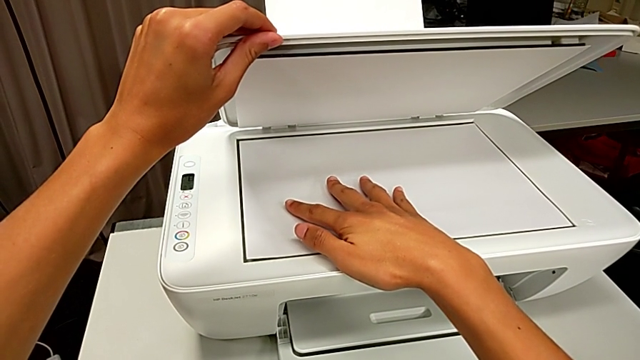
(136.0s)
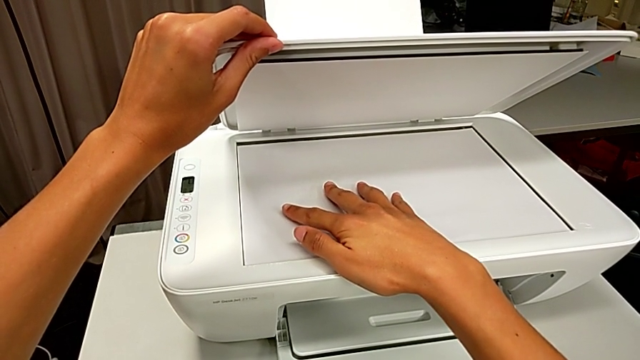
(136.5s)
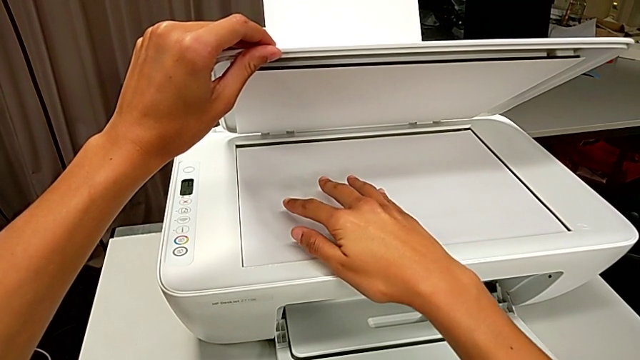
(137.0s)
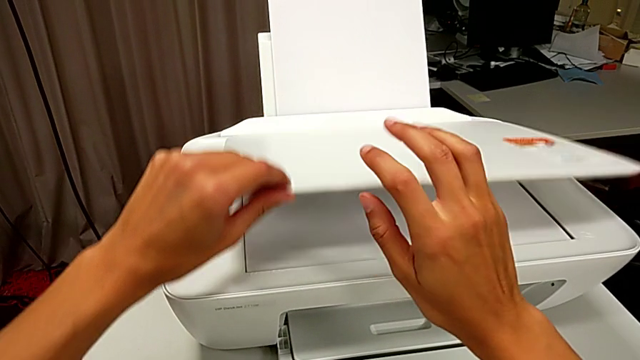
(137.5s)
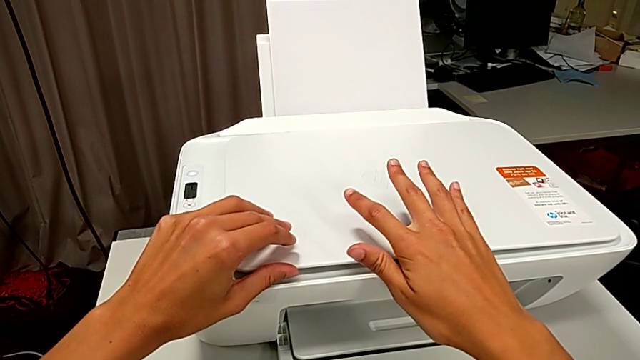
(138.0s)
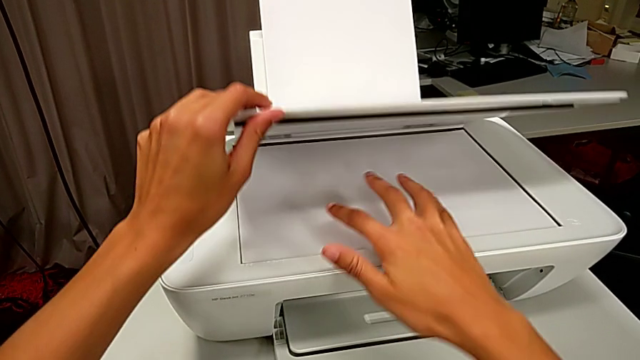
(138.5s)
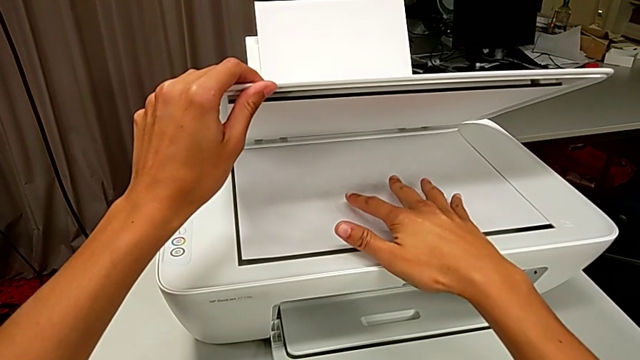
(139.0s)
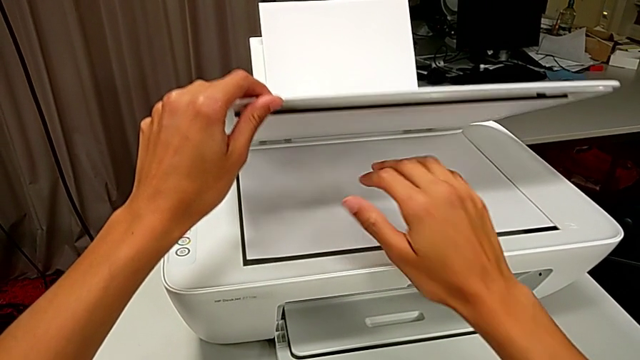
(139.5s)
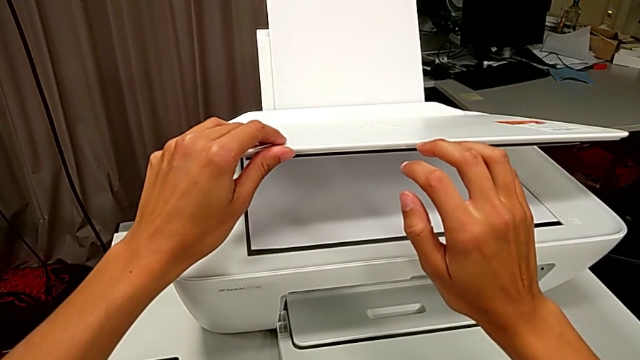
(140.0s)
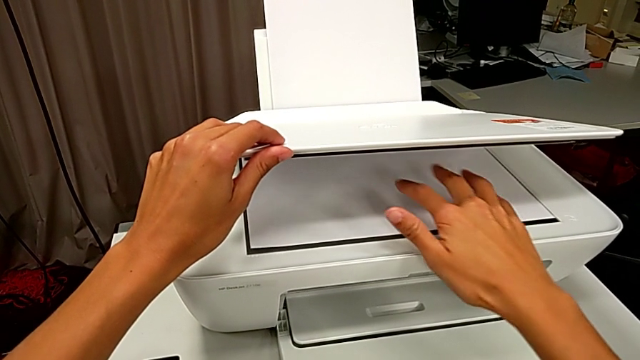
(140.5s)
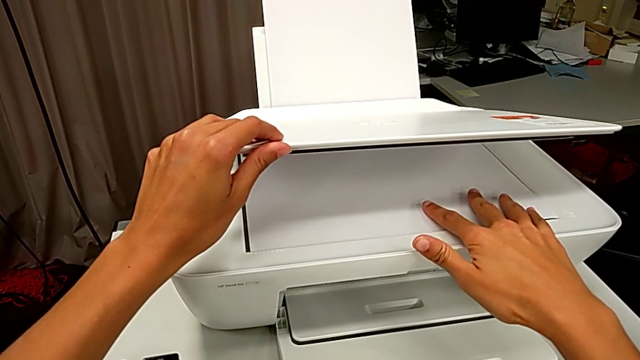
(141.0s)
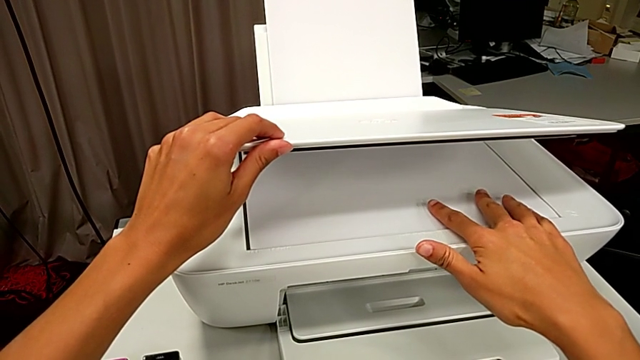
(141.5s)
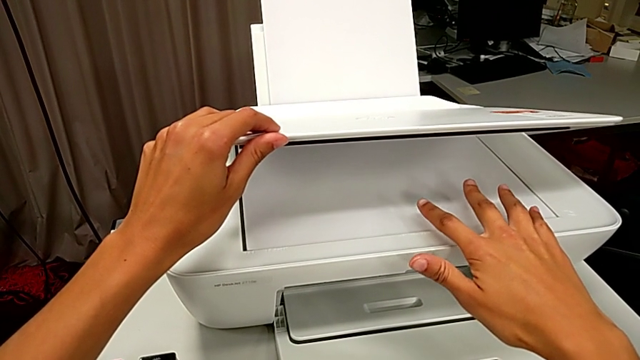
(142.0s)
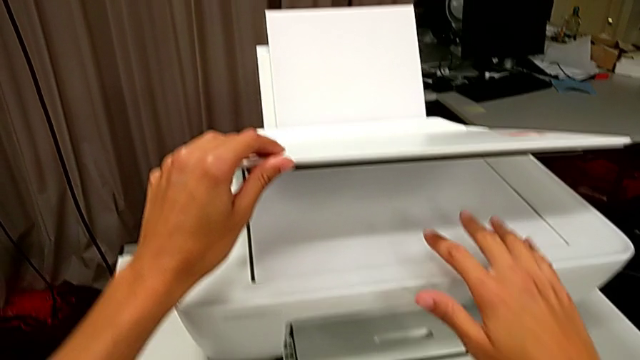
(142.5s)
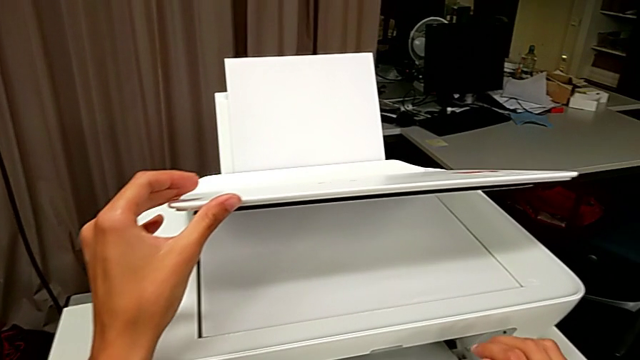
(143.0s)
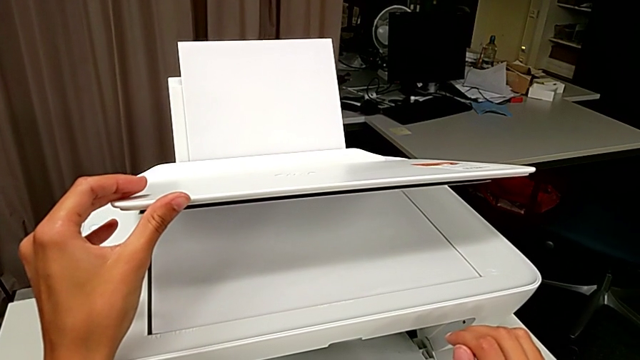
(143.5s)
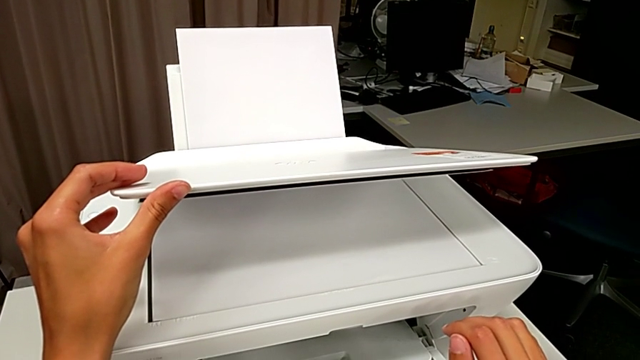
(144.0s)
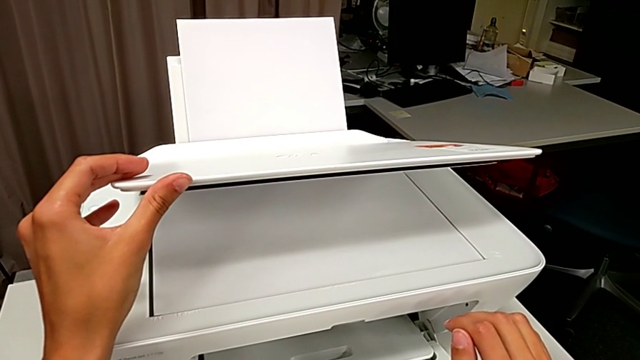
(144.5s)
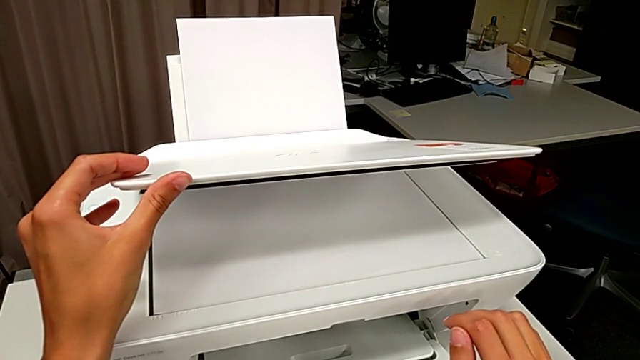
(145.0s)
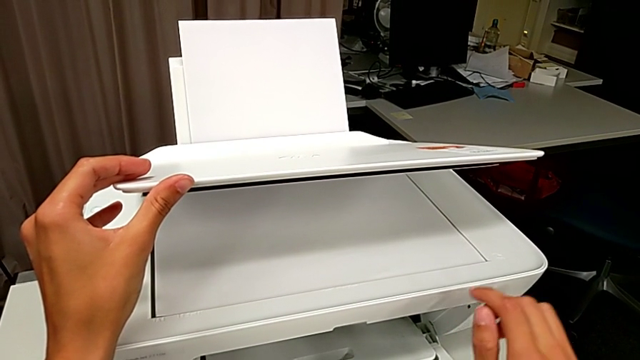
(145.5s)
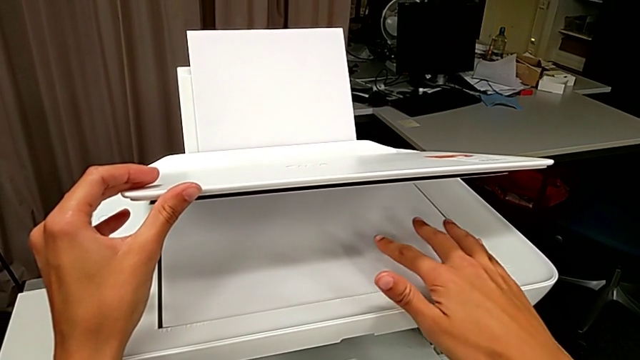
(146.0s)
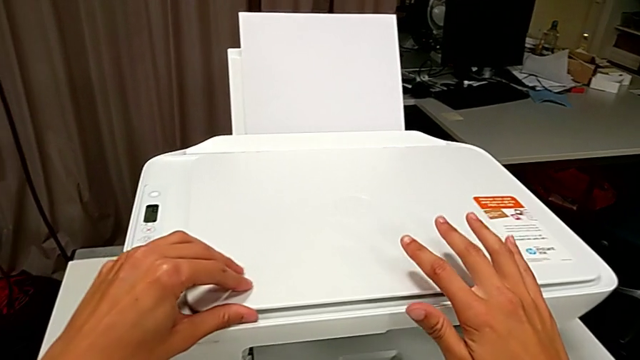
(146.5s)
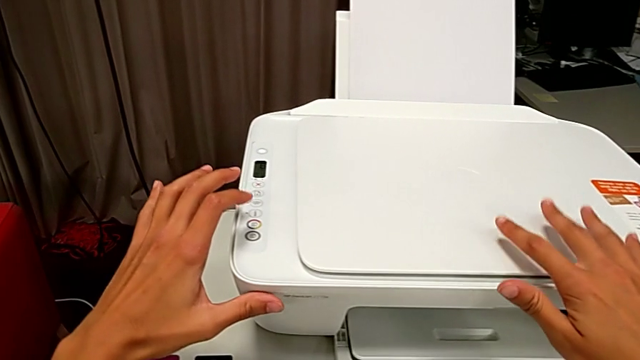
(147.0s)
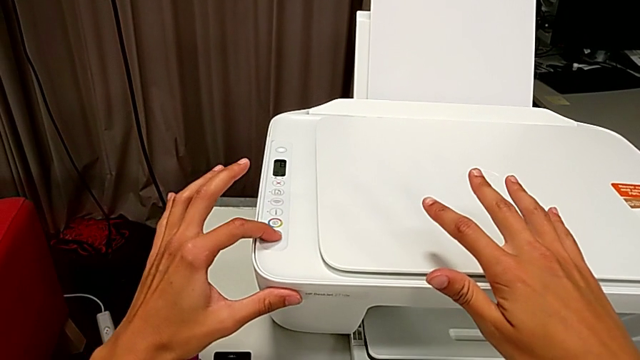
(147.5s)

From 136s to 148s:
The camera wearer is pressing the button to make a copy. They align the copy and press the button.

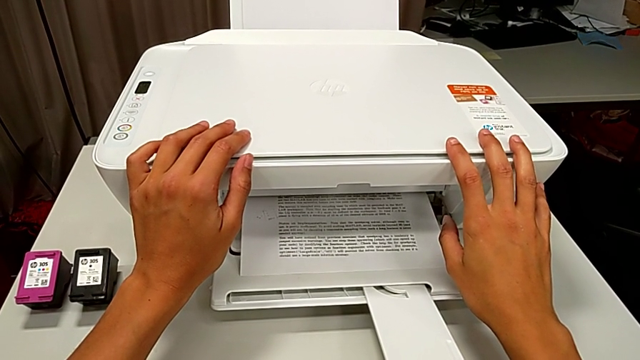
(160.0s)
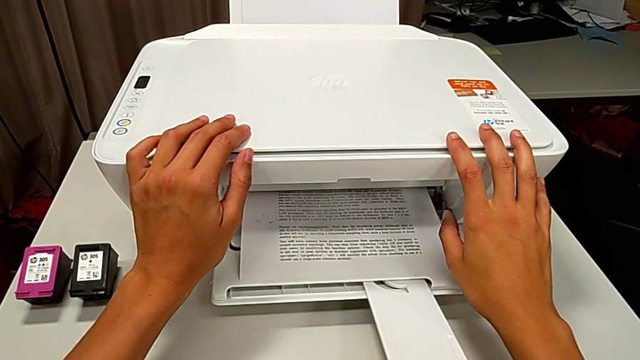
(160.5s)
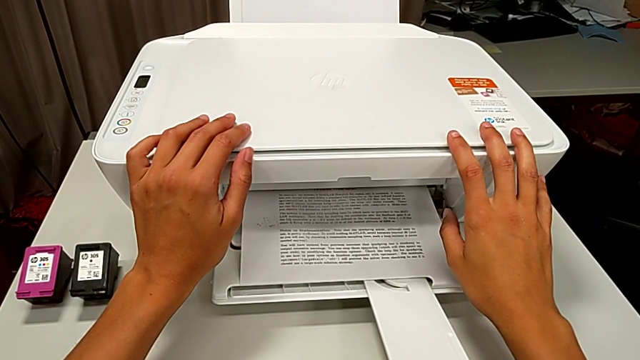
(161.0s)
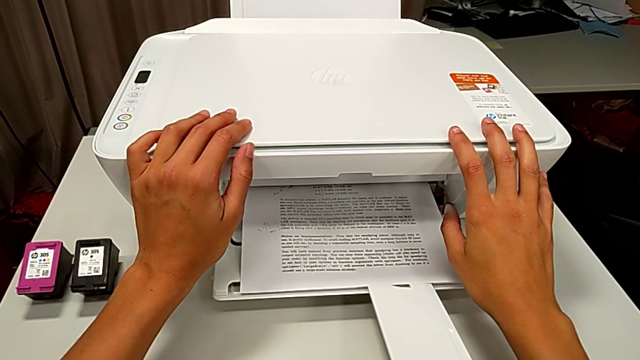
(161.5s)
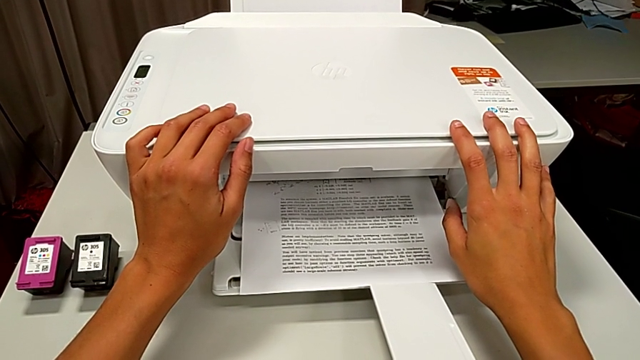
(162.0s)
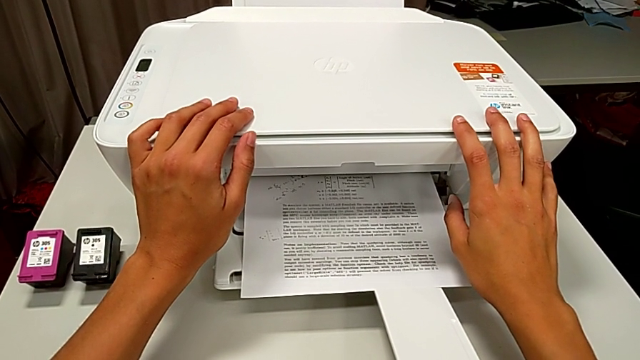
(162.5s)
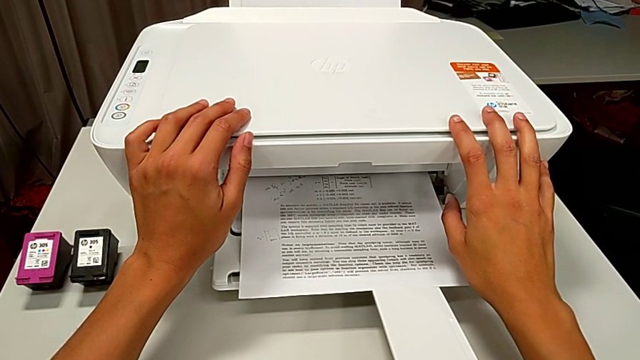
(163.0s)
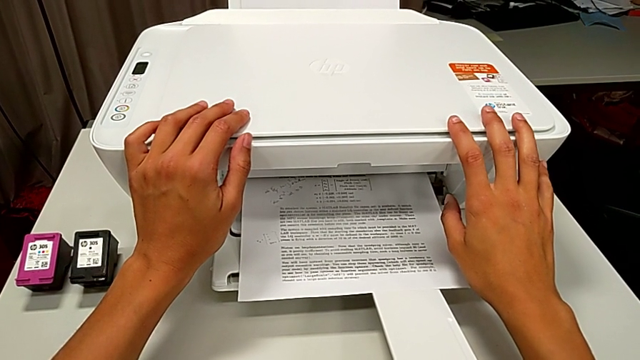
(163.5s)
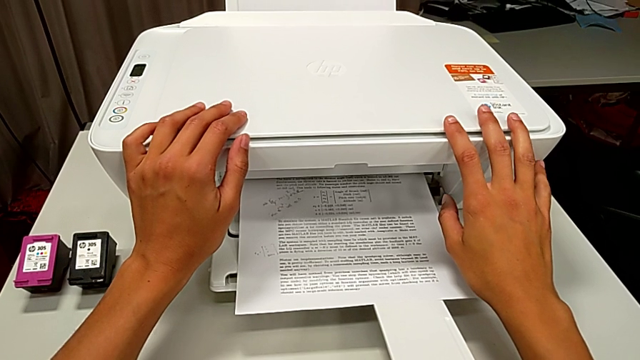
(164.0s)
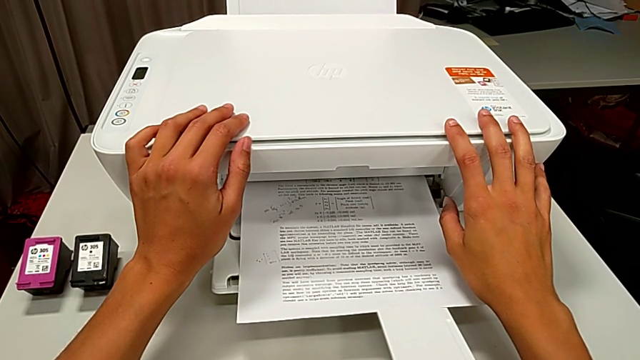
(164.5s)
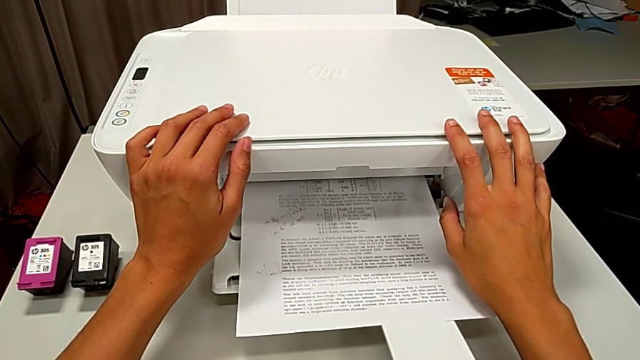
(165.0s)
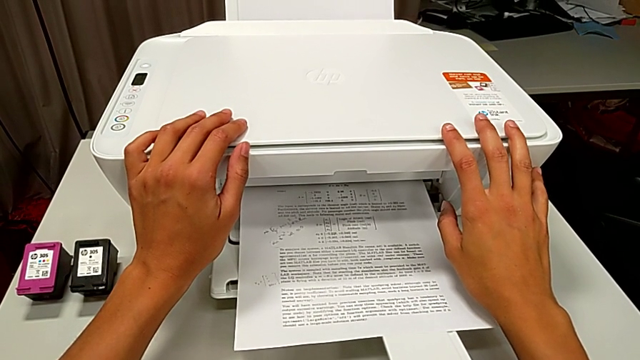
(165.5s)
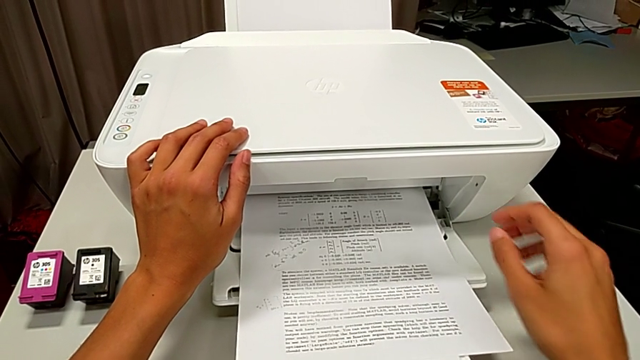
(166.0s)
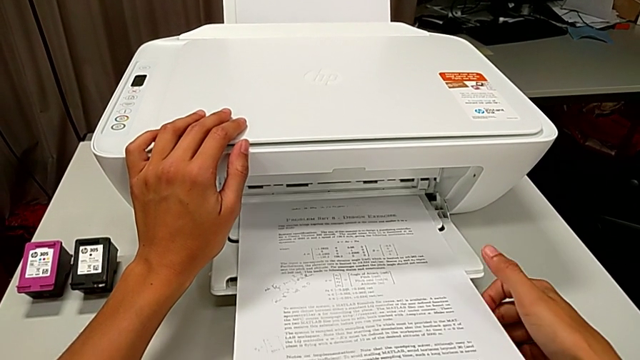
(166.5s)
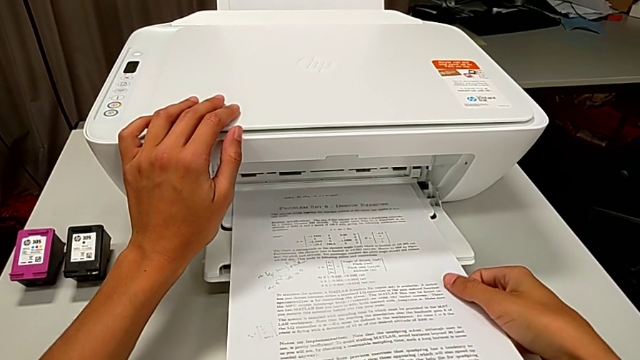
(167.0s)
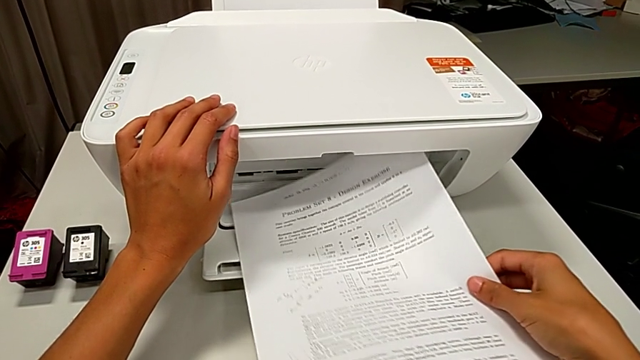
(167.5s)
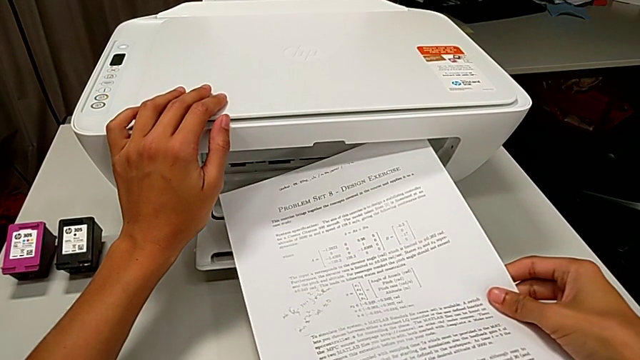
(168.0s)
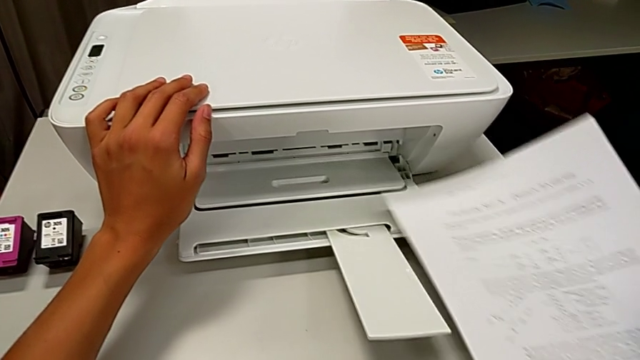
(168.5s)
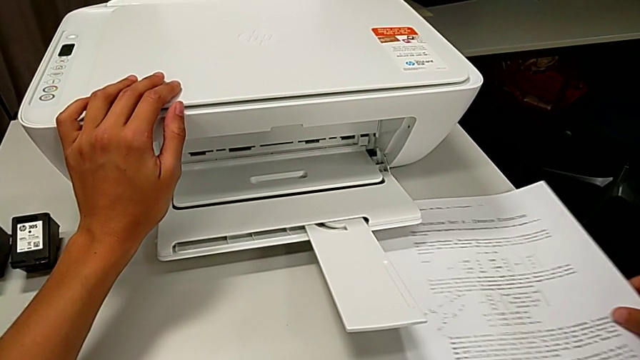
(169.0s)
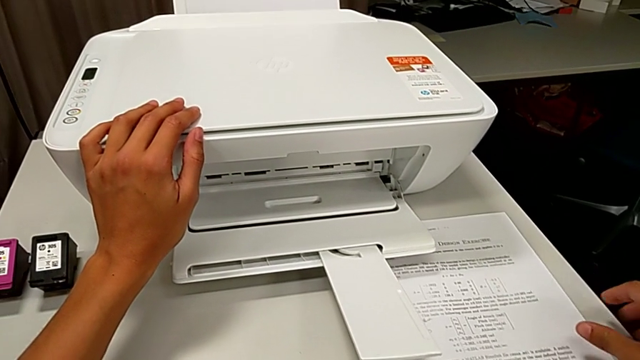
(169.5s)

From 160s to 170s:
The camera wearer is pressing the button to make a copy. They grab the copy.
